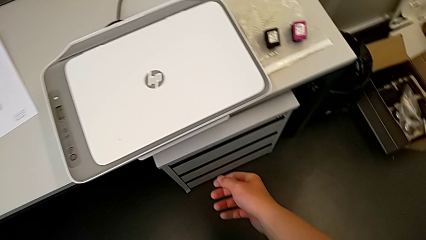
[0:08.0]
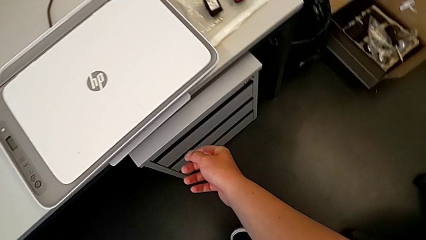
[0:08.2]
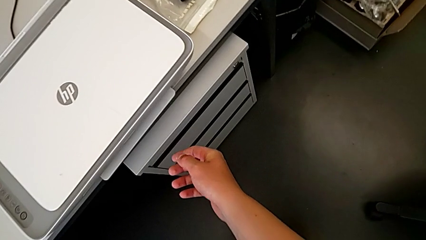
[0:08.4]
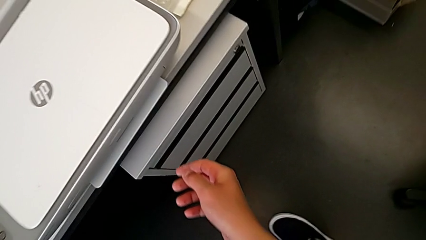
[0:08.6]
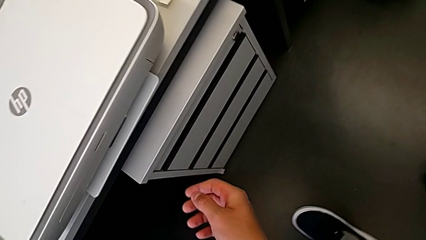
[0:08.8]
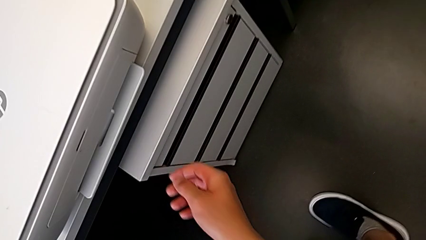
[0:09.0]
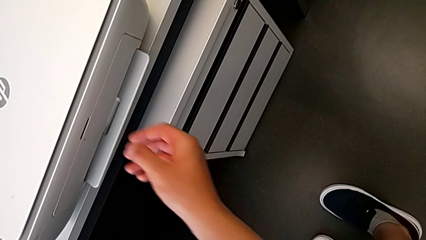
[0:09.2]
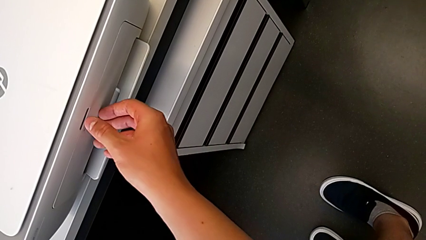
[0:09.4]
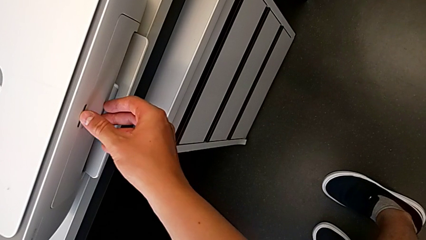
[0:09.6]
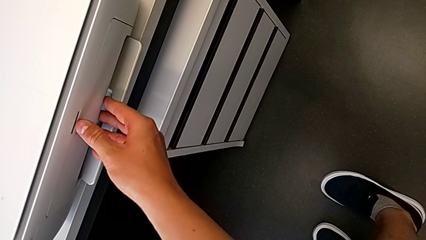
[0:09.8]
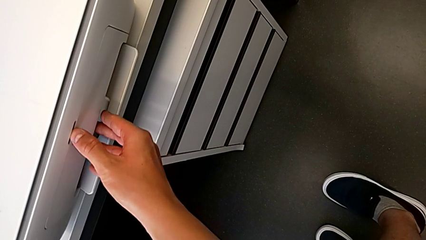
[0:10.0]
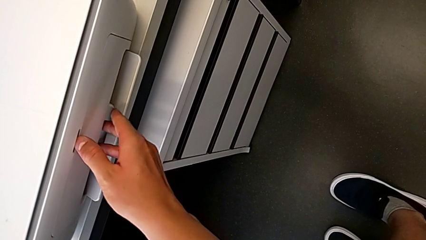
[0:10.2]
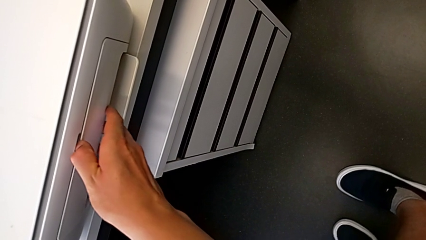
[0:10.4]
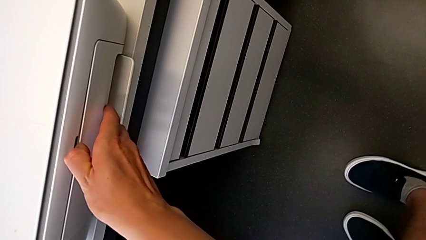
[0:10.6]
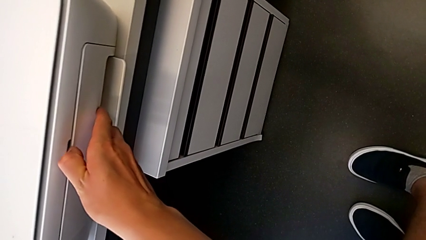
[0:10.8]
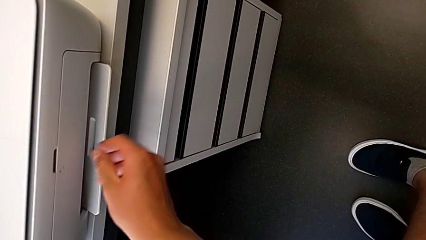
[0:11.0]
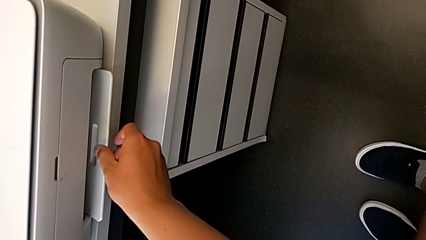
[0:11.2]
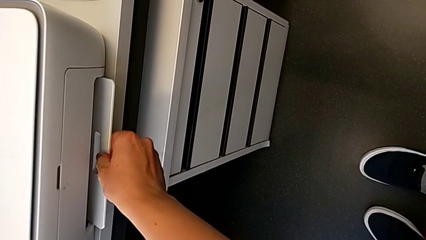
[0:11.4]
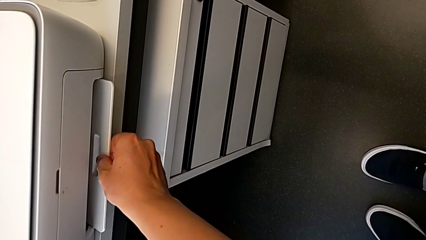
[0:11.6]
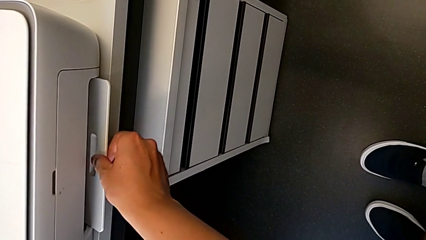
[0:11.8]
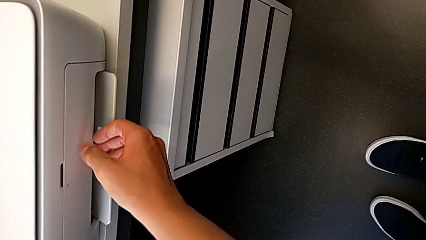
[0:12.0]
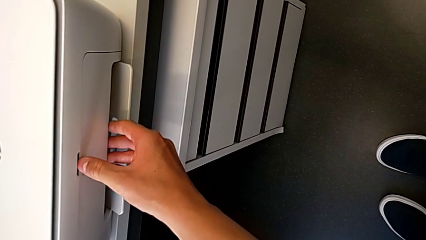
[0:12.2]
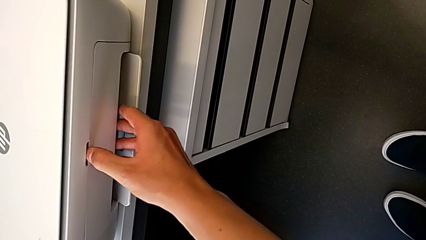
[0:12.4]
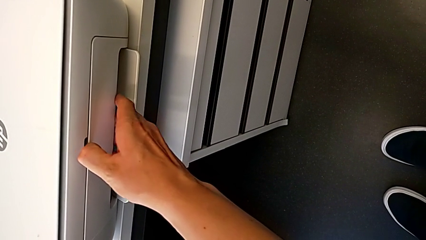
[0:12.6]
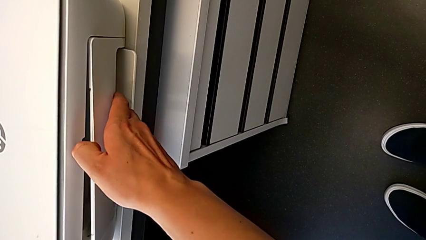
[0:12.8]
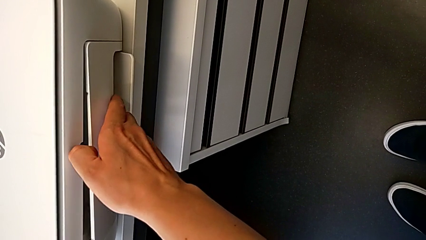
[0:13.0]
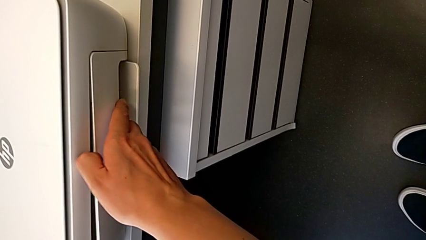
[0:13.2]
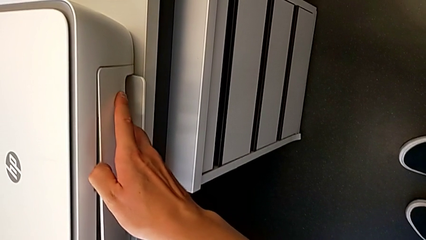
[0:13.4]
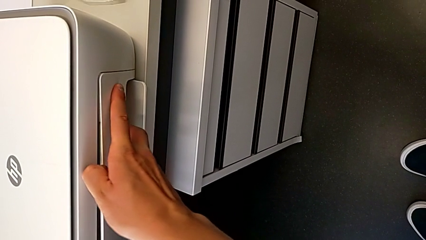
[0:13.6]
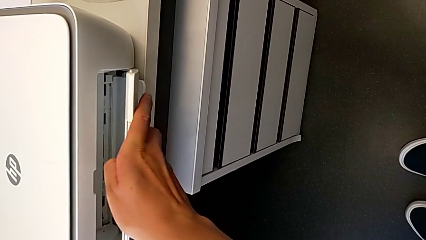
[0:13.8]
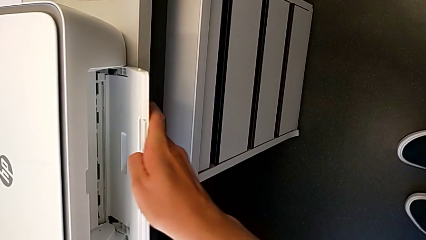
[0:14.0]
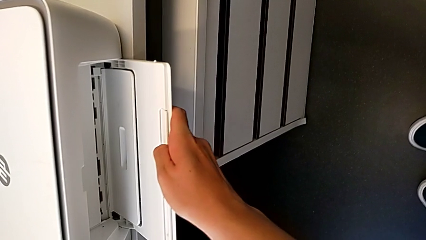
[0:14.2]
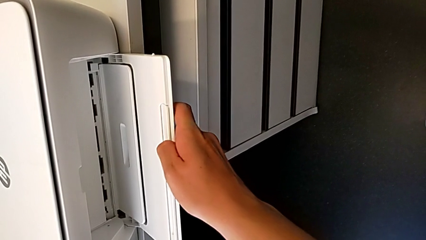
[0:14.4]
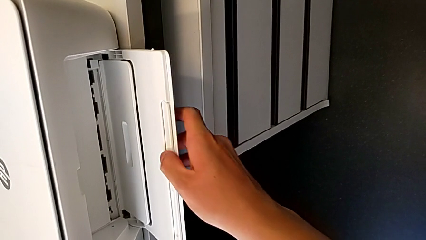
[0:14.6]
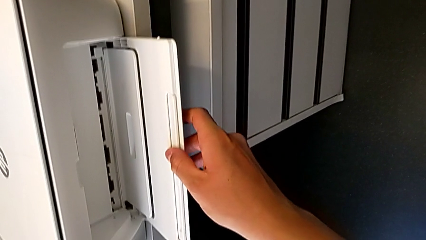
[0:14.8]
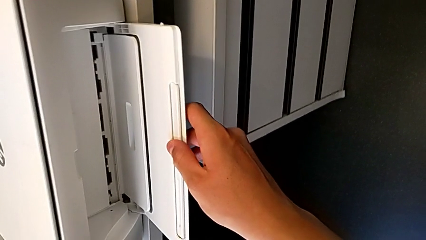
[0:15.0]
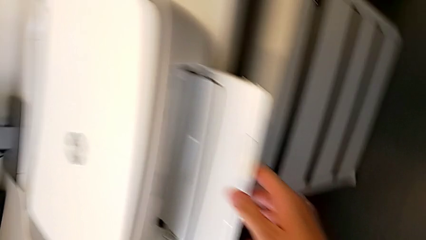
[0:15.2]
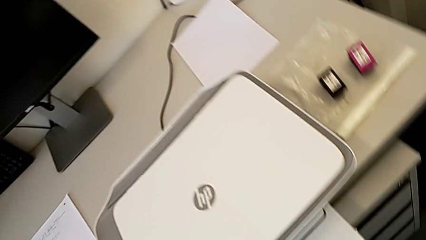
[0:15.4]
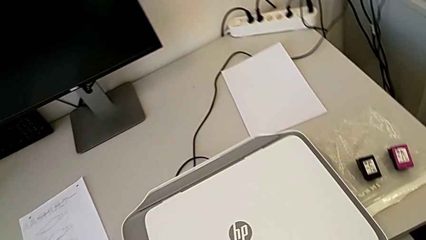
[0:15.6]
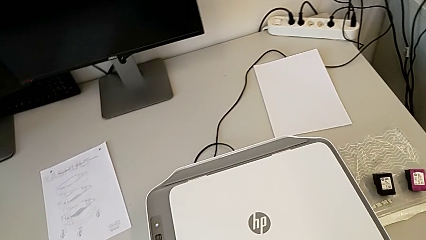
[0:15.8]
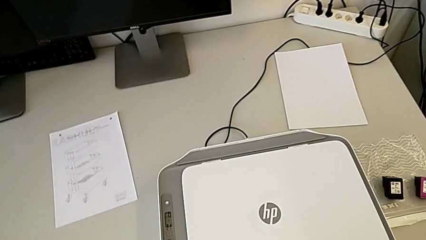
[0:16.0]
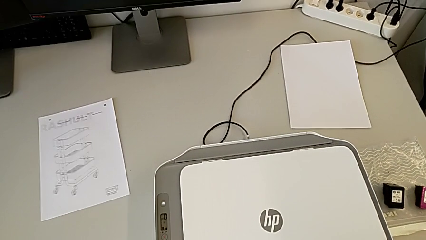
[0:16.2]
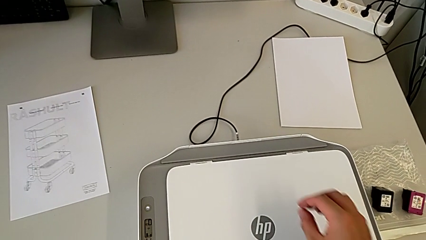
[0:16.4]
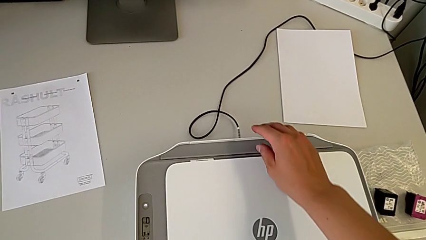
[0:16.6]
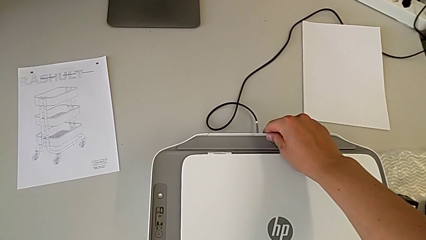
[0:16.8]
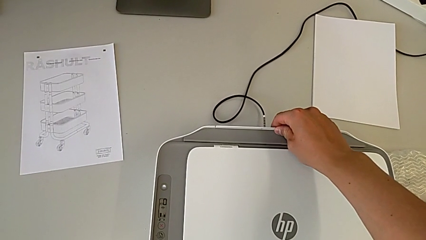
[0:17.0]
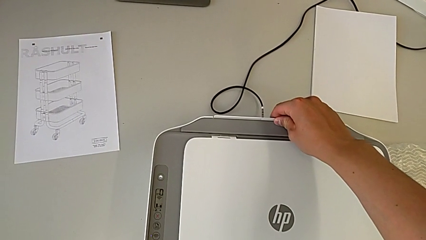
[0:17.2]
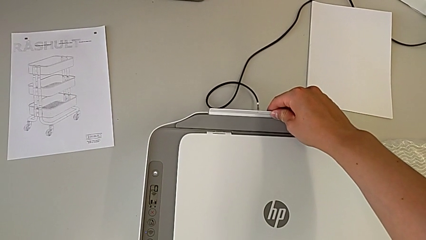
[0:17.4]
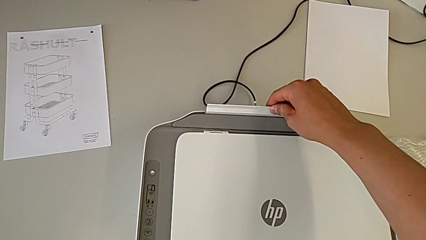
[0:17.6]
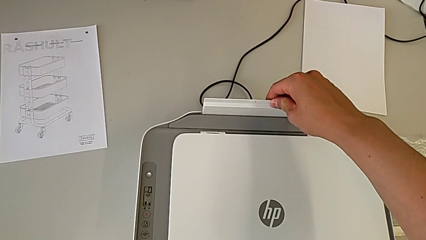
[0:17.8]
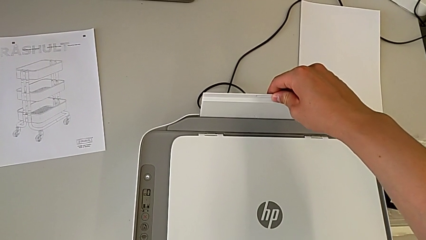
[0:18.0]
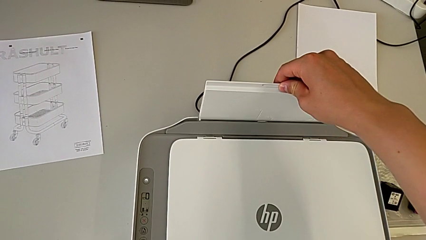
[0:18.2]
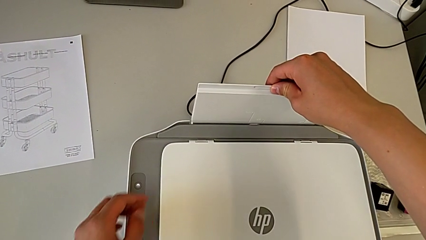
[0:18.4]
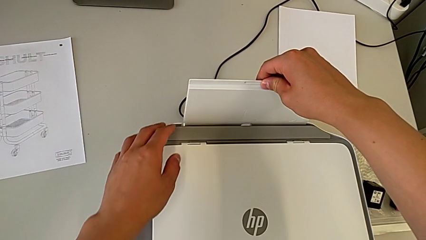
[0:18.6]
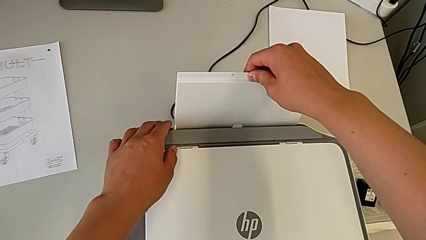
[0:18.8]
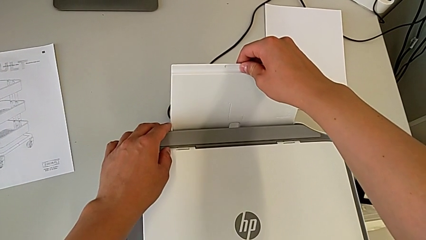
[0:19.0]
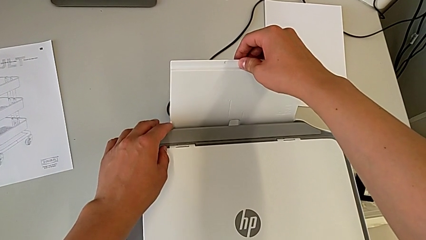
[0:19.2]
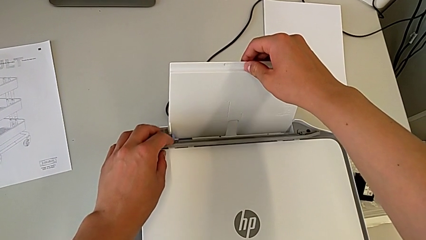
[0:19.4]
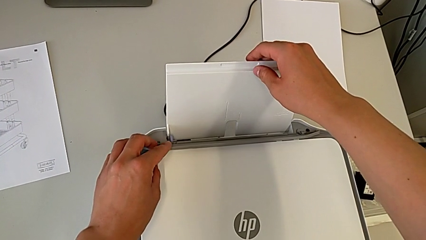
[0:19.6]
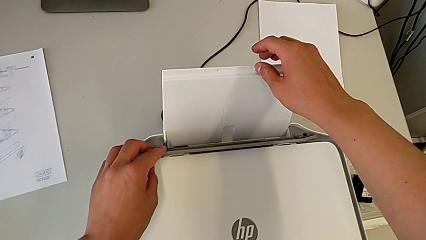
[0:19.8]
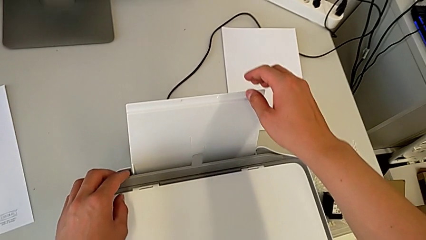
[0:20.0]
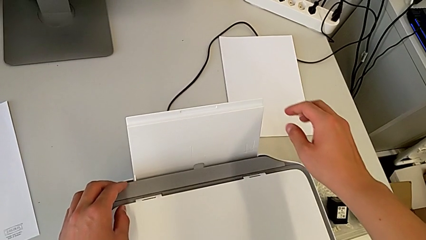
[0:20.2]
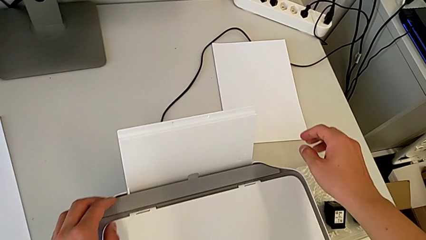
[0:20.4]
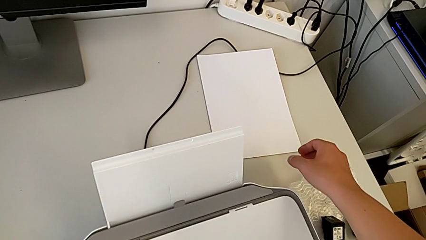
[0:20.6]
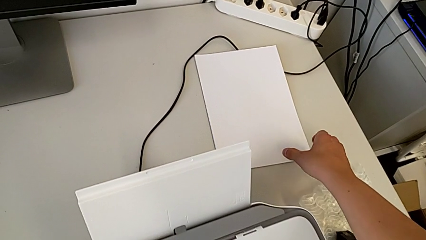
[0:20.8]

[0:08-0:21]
The camera wearer opens their tray. They touch the printer, open the printer and open the copy gate.

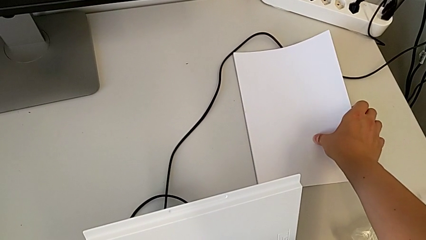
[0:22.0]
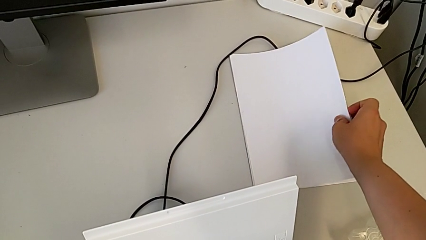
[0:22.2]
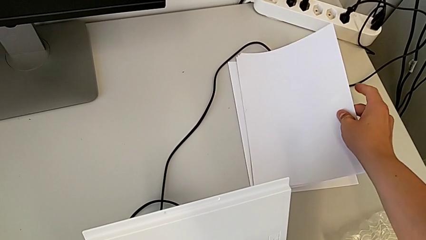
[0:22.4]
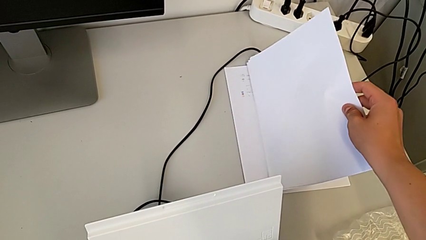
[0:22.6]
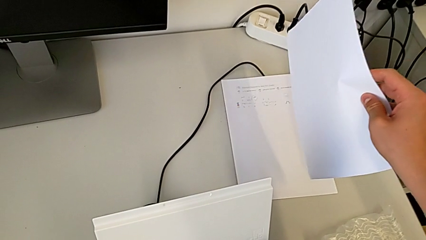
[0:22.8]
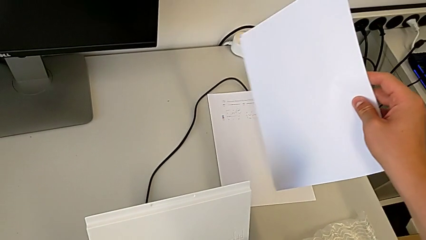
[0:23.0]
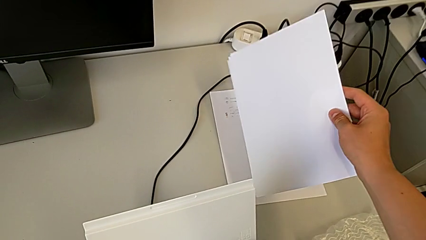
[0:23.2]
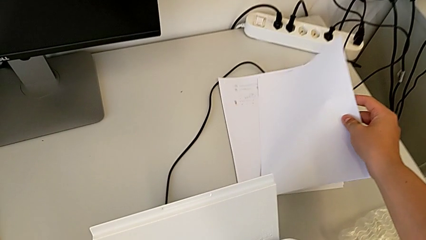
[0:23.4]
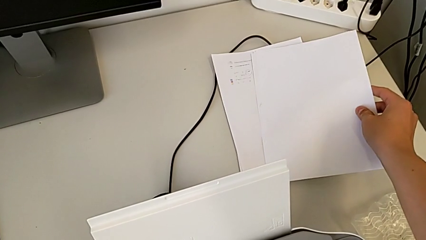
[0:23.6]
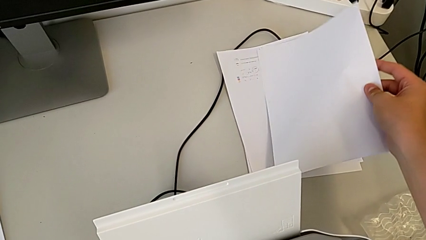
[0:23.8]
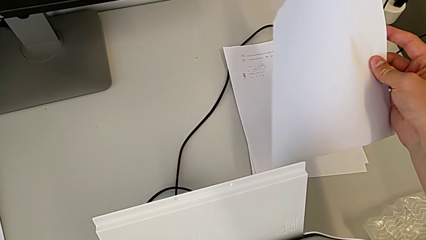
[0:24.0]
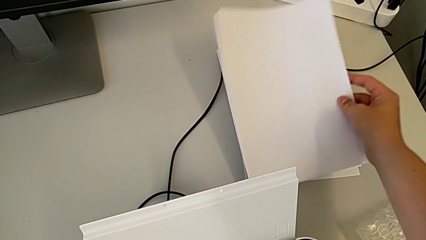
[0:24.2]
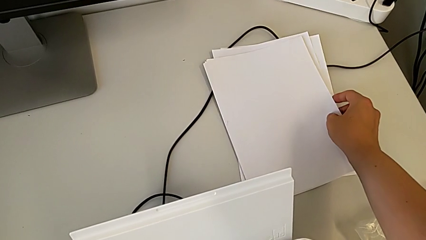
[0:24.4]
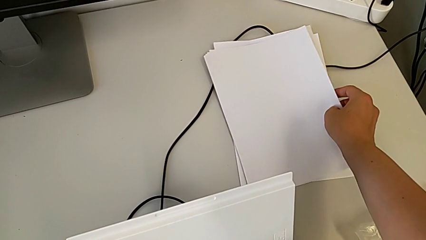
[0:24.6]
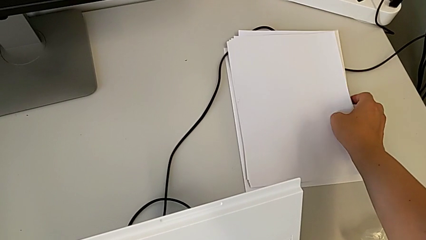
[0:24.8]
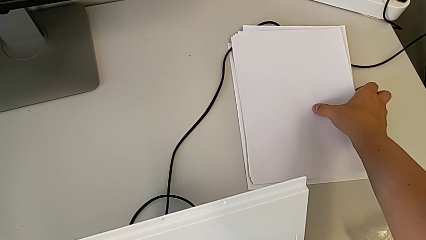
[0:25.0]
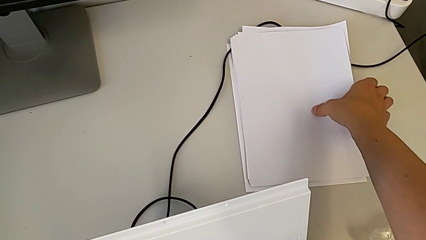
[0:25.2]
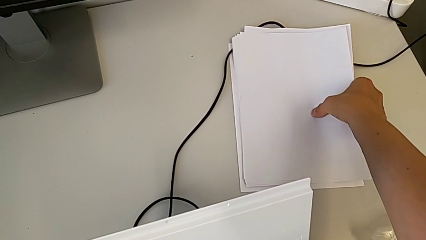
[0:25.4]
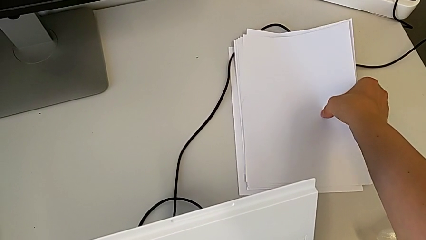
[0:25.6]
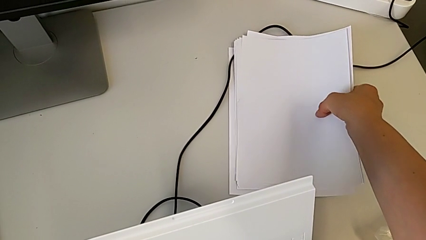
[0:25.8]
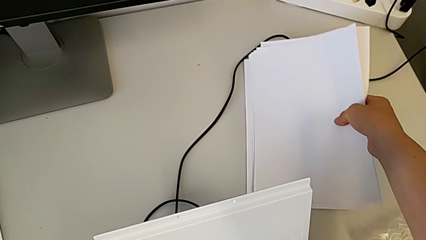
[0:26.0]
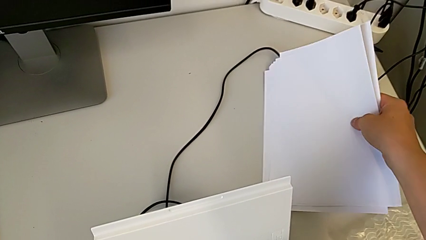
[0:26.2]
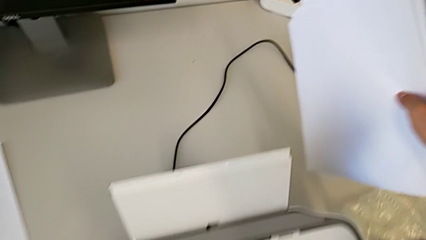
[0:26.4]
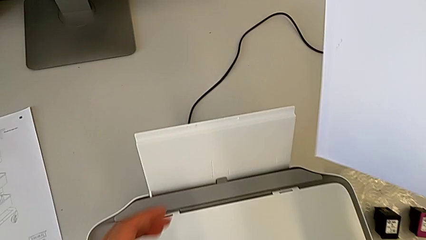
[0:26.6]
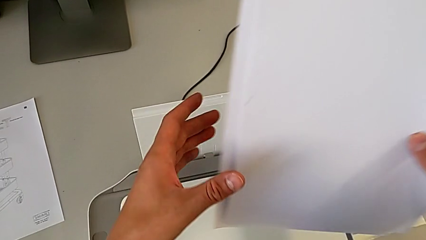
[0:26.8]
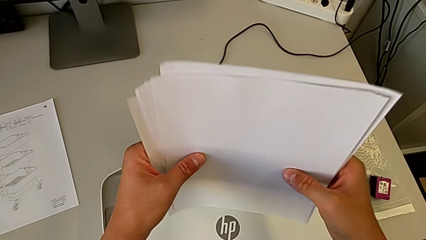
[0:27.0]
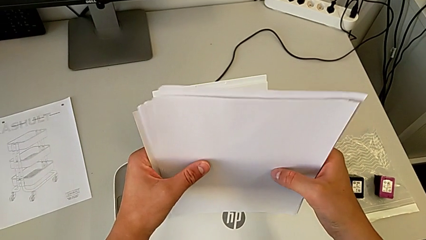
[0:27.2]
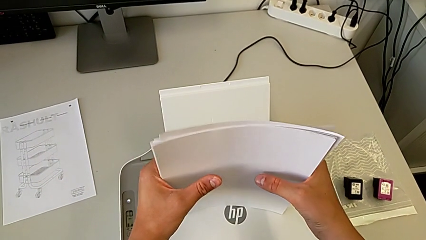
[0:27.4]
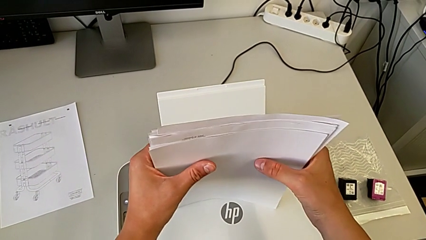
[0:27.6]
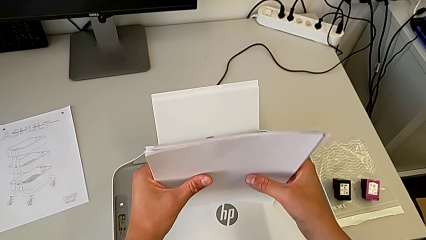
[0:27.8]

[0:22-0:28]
The camera wearer is loading paper into the printer. They lift the paper stack.
